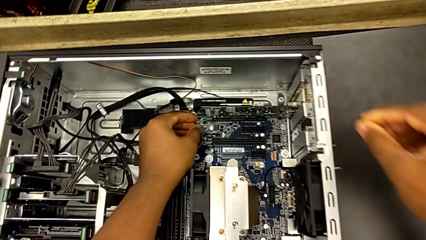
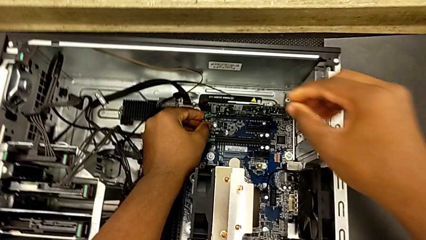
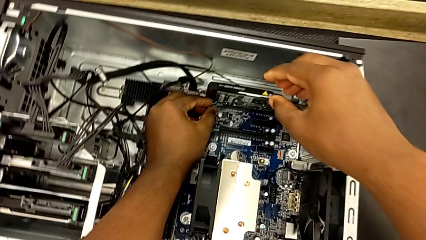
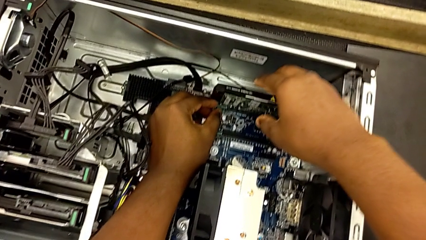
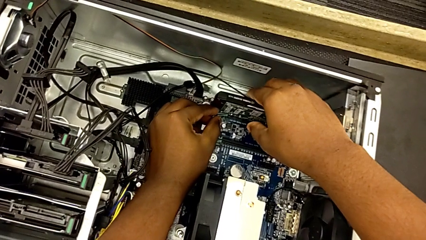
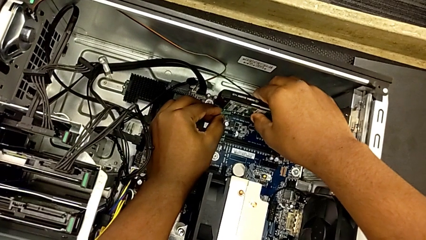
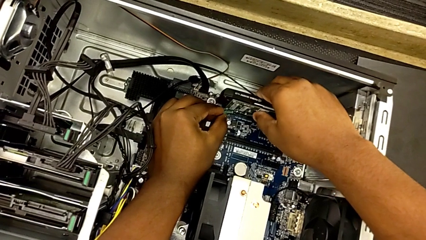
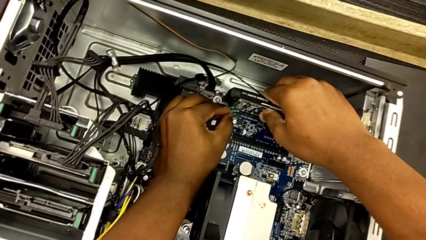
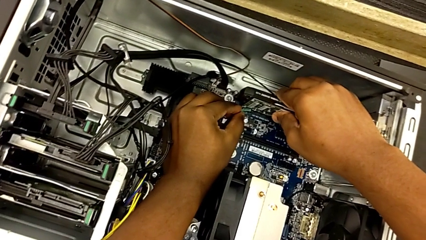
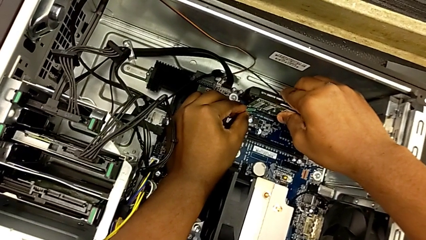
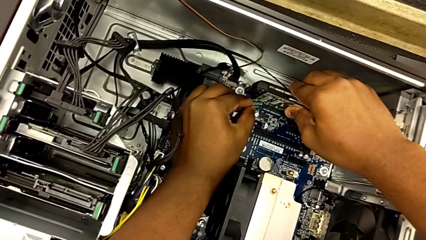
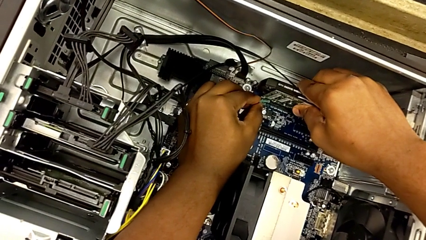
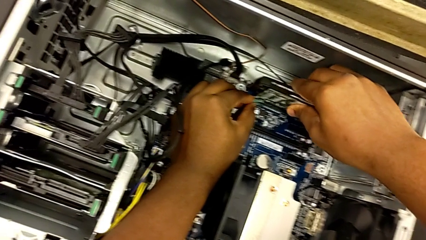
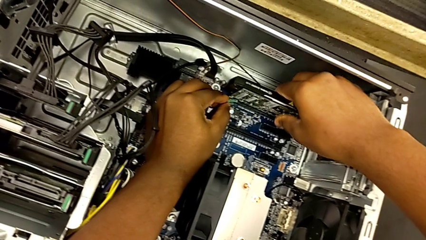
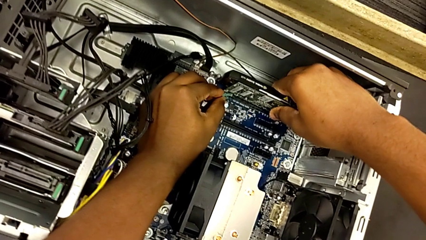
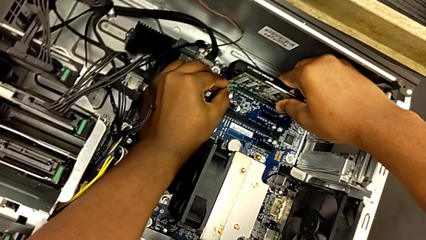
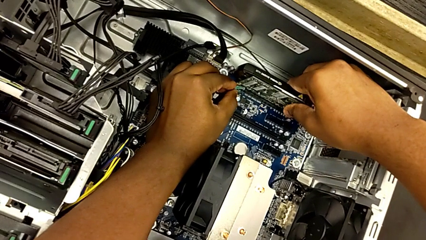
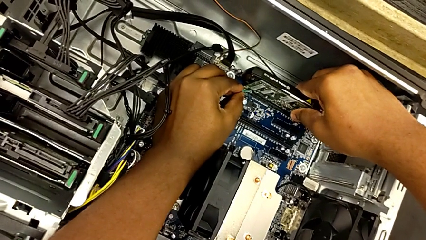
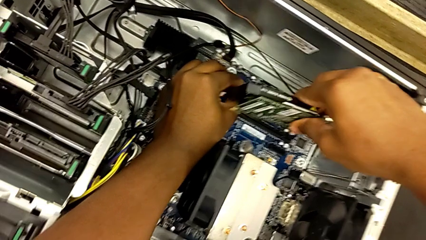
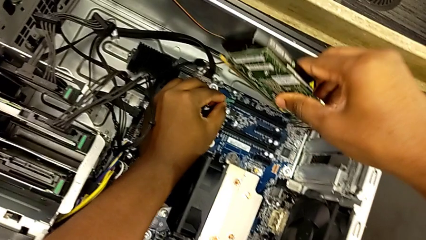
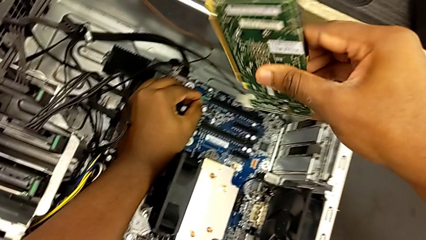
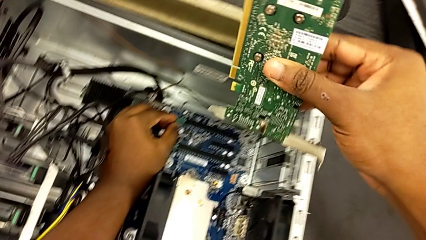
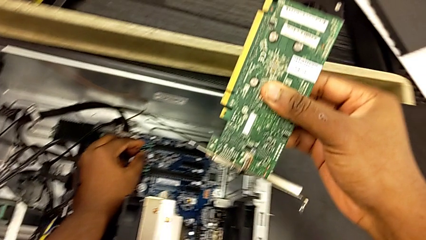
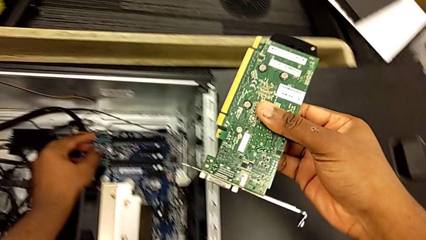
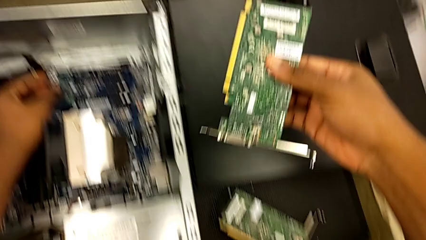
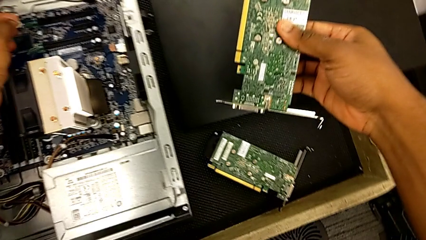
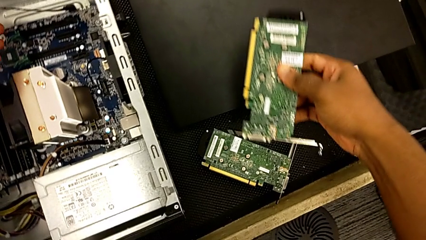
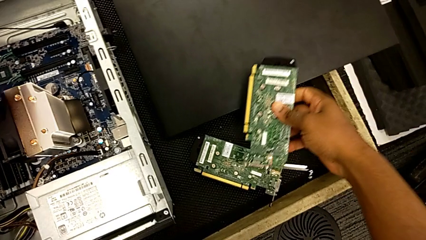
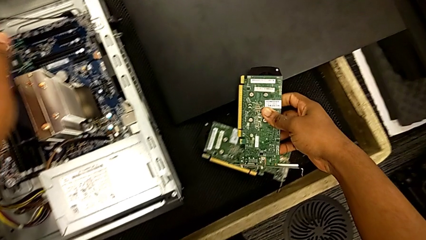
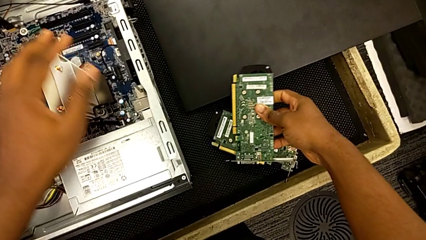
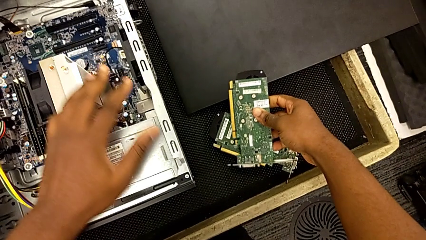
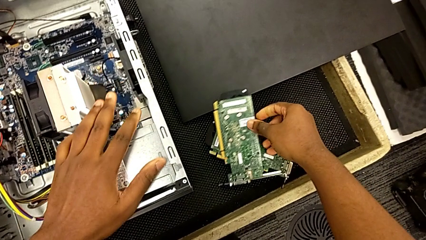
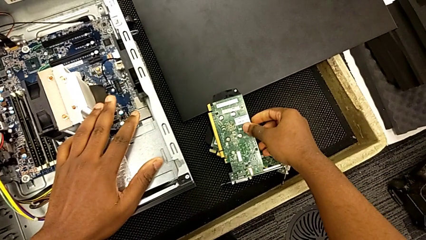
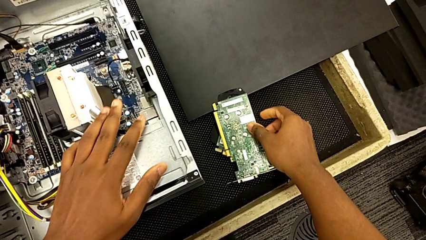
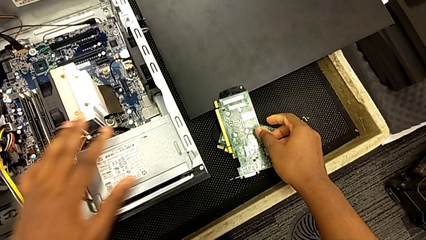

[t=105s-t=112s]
The camera wearer removes the second graphic card. They grab the second graphic card, withdraw it, lift it and place it.

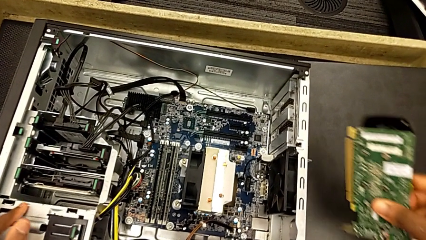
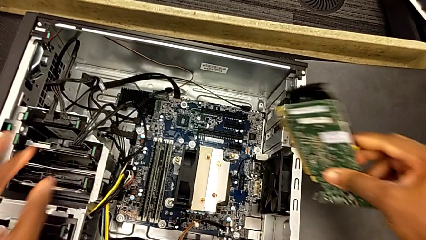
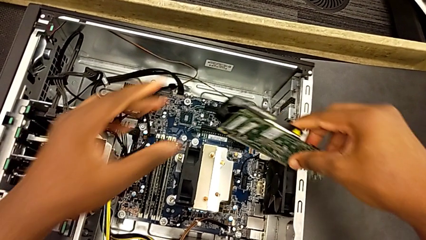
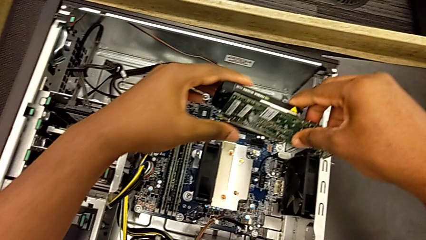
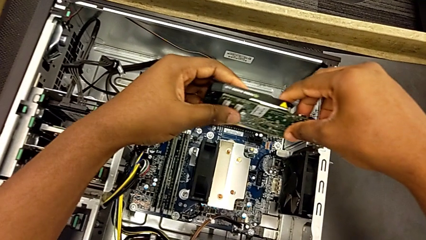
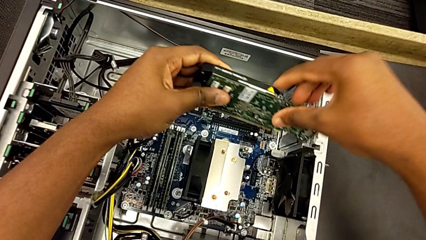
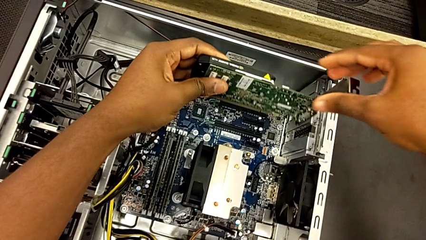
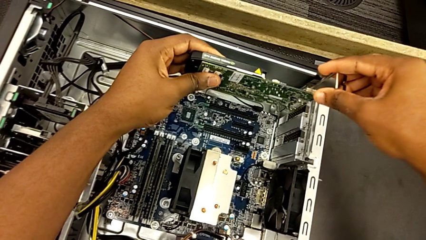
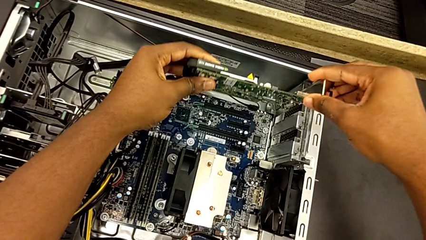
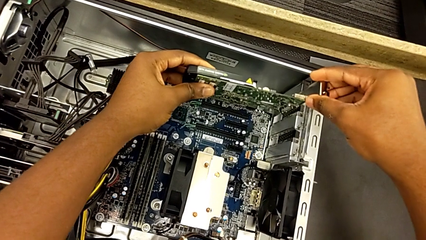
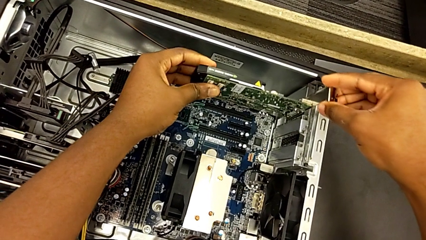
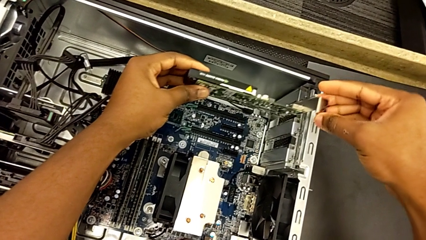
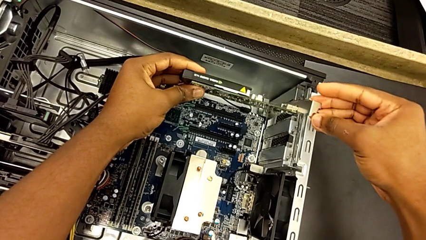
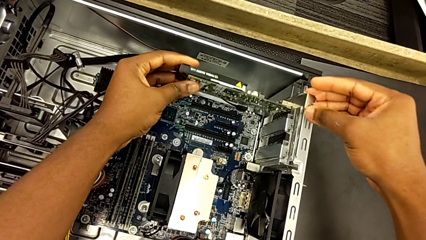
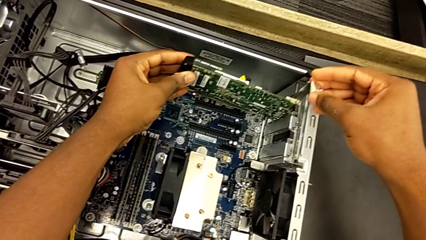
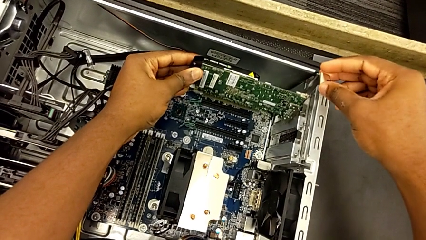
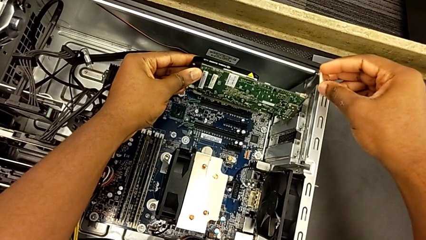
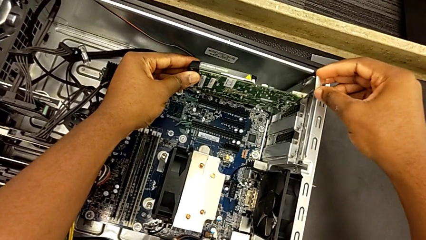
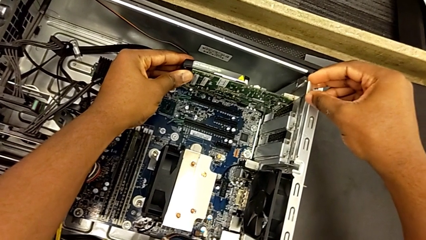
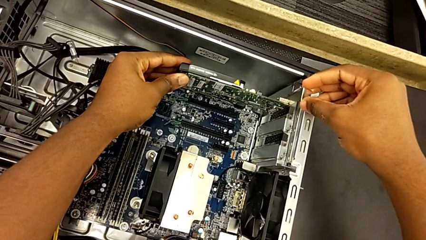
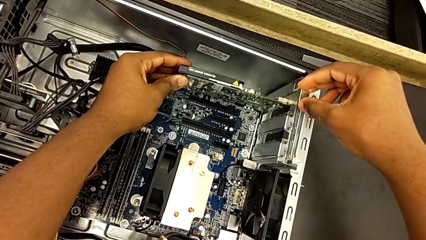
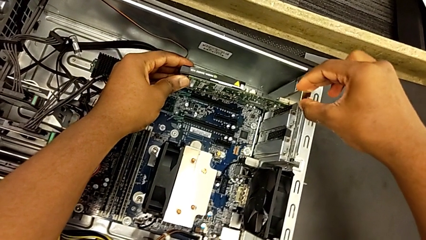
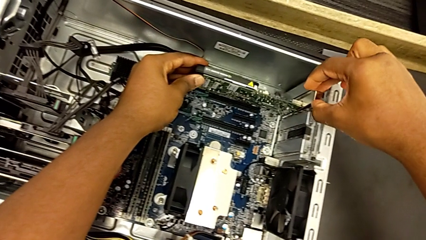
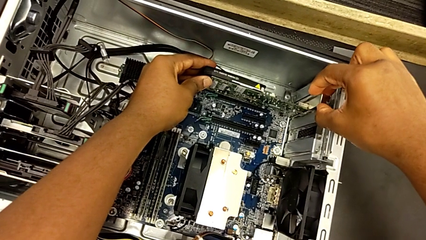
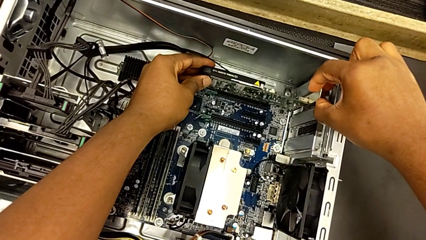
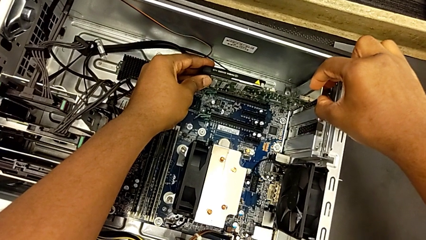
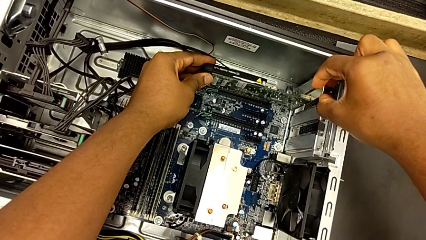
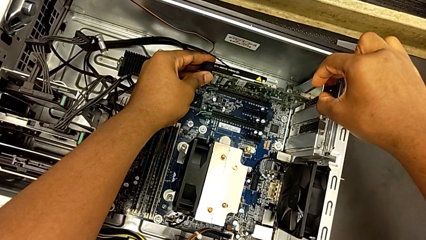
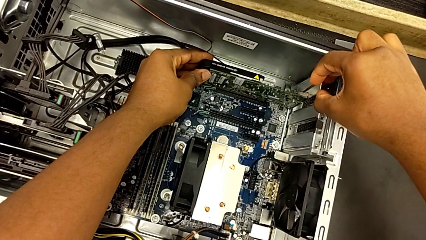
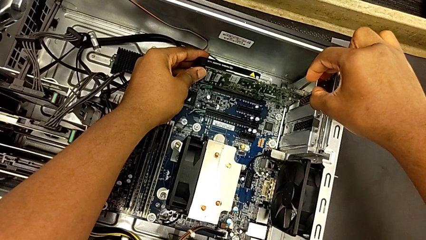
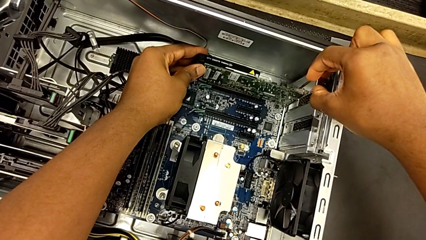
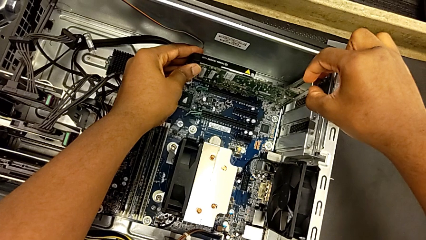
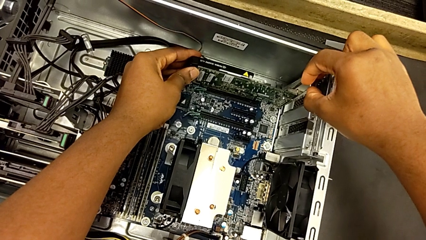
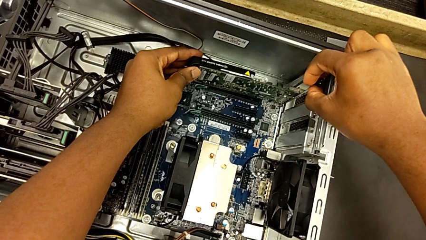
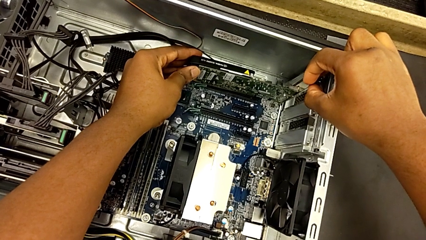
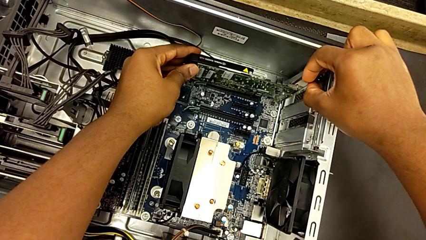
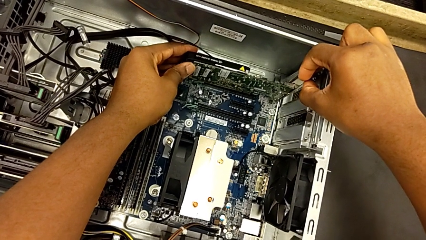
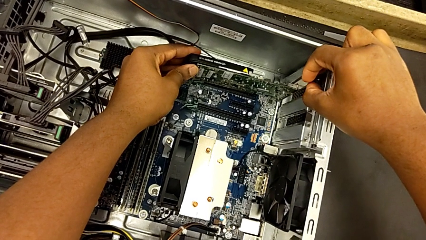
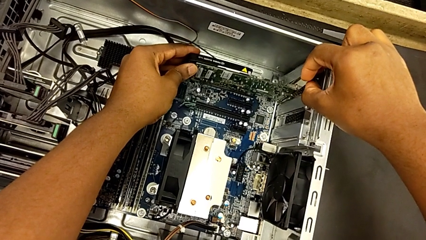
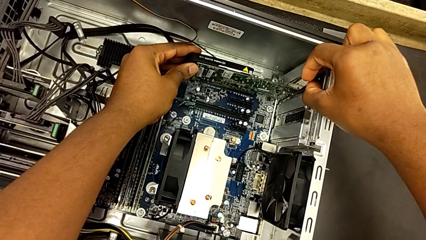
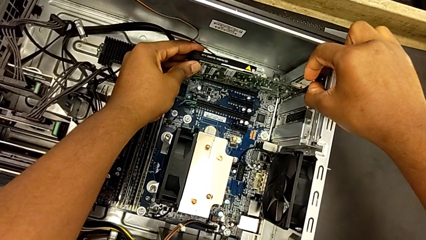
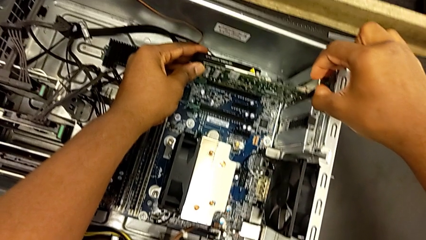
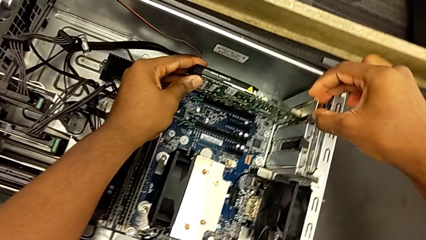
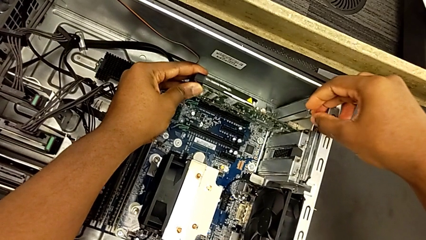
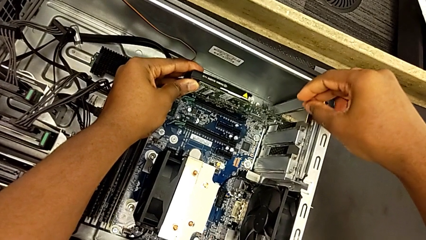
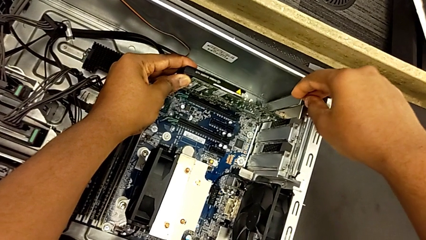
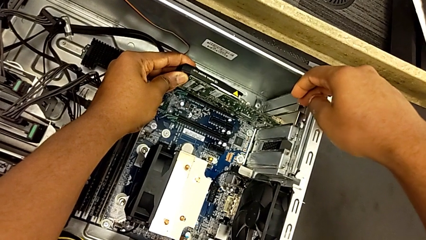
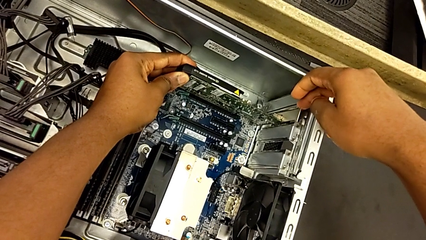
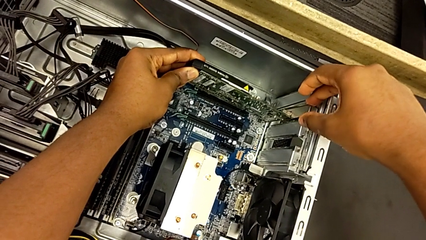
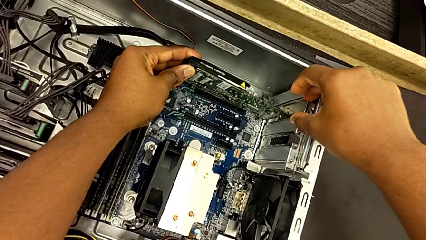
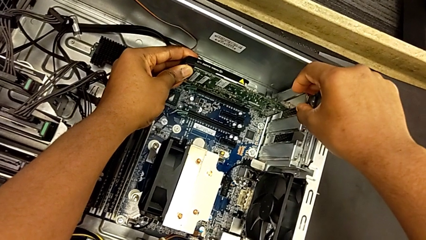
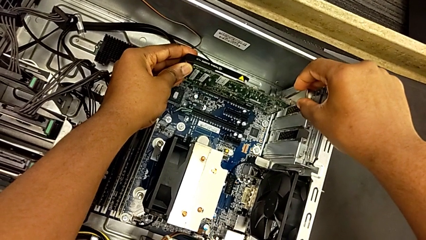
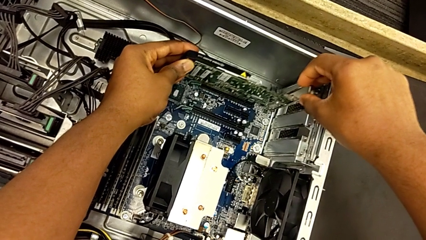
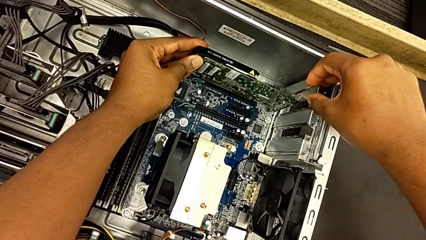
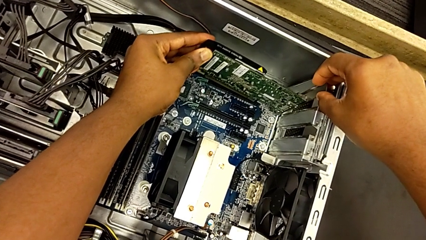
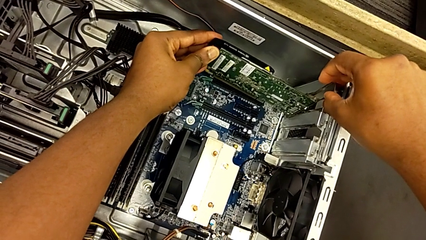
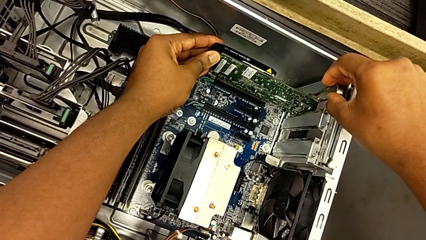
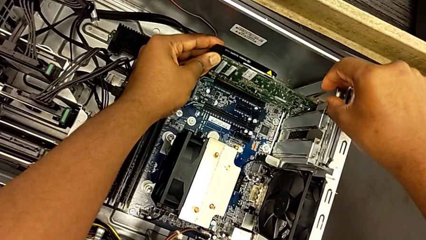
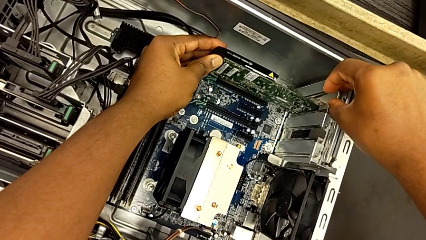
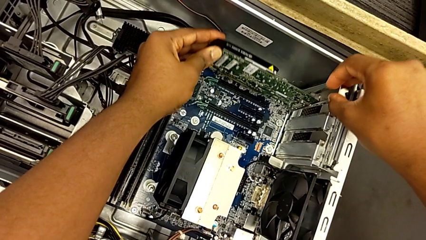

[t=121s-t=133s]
The camera wearer is installing the second graphics card into the PC slot. They grab the second graphic card and begin to insert it.
